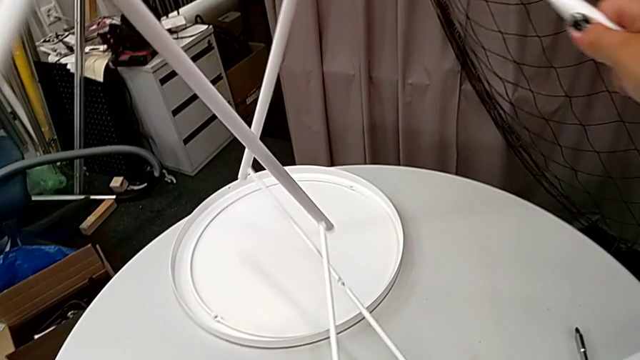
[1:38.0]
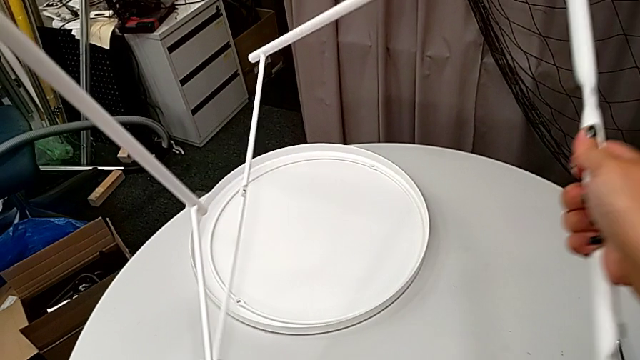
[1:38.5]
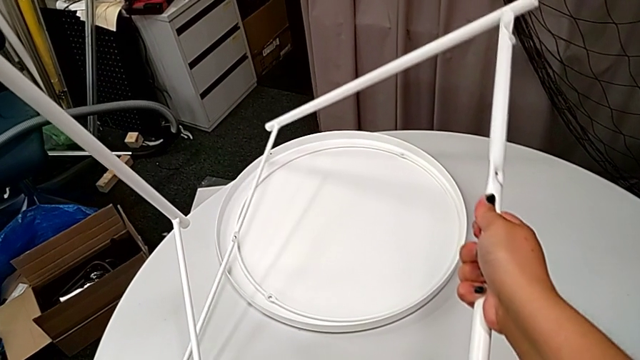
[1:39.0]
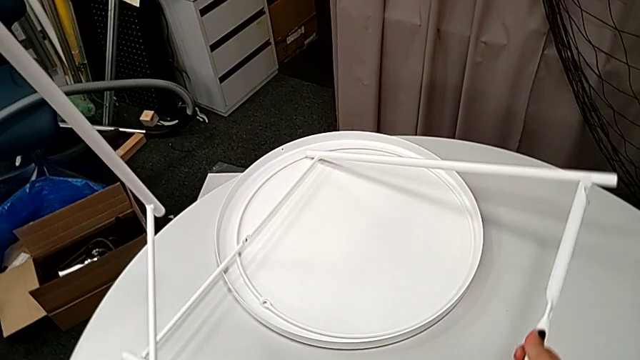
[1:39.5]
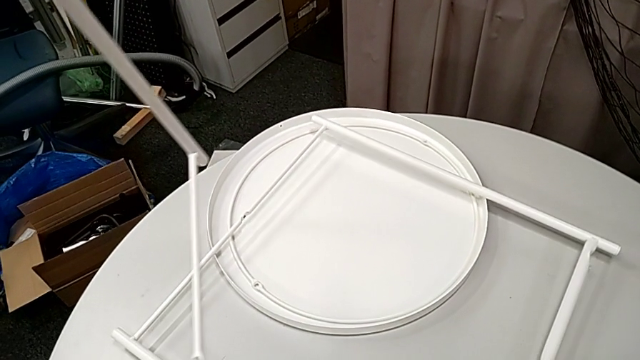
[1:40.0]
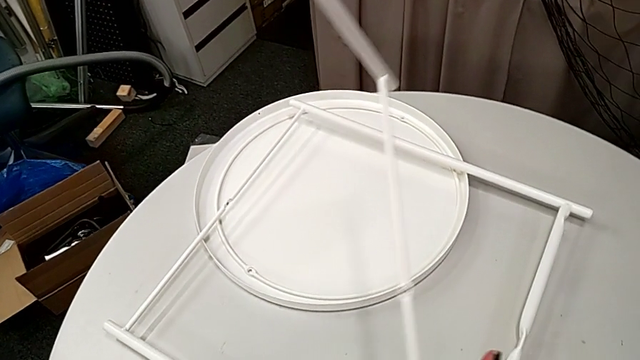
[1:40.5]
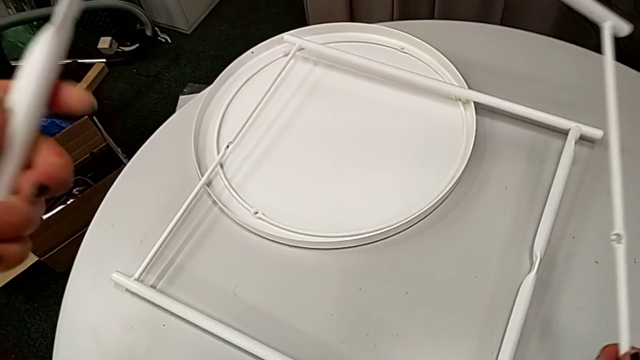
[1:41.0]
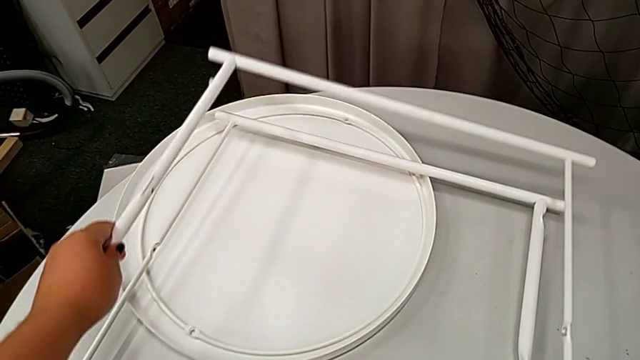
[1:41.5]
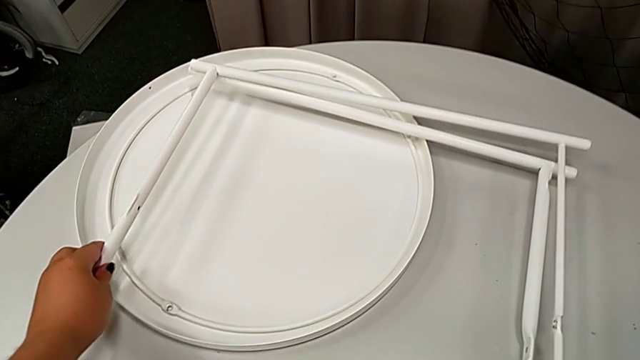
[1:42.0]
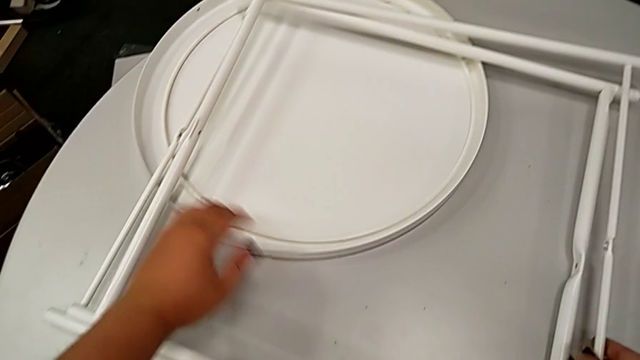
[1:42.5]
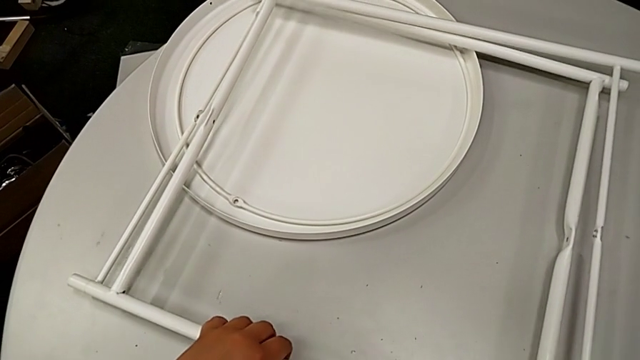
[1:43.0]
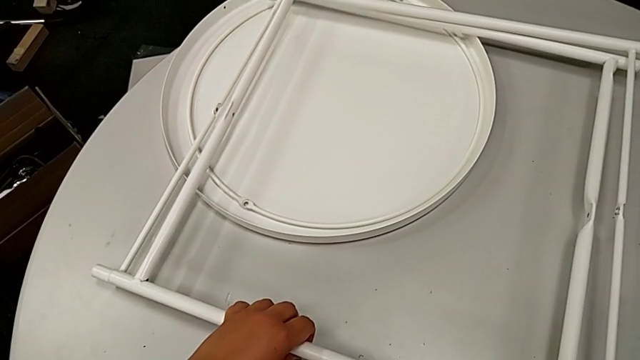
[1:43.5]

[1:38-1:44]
The camera wearer is disassembling the chair's legs. They place the leg twice.
